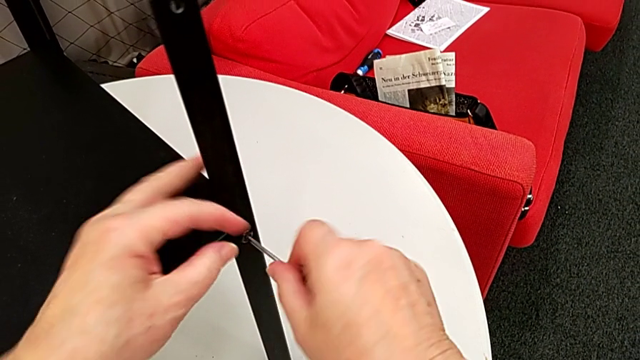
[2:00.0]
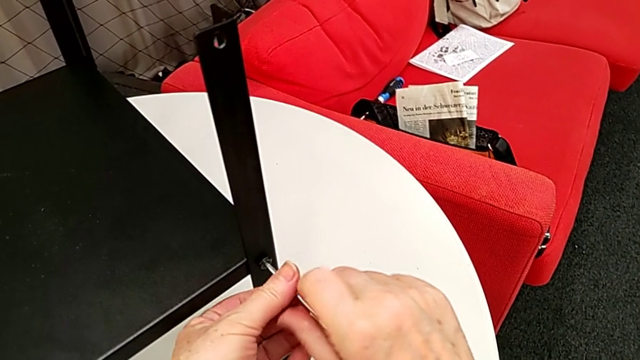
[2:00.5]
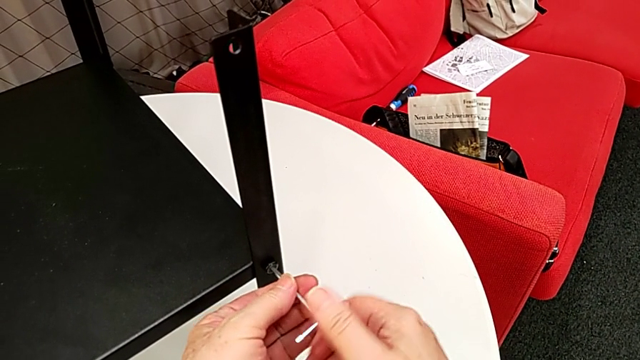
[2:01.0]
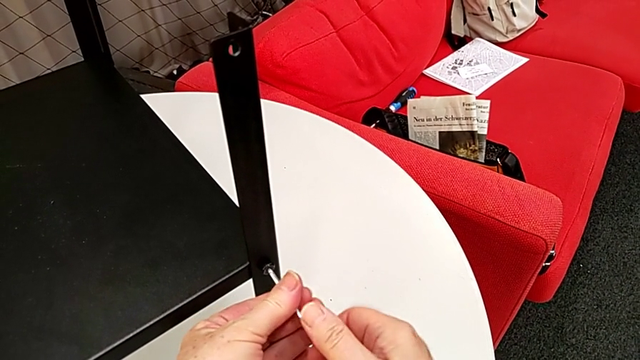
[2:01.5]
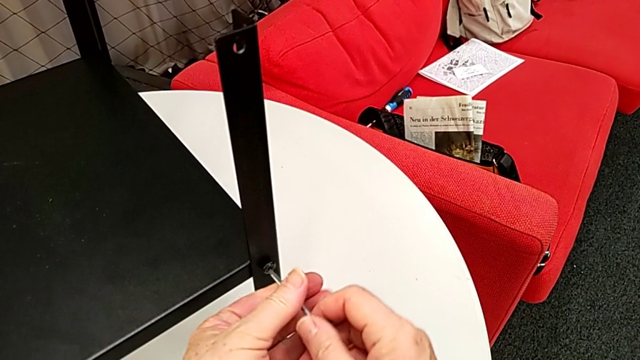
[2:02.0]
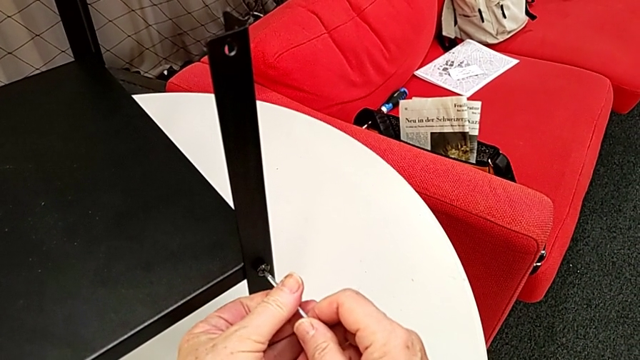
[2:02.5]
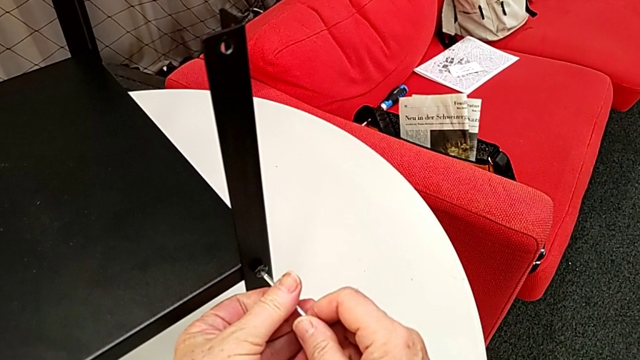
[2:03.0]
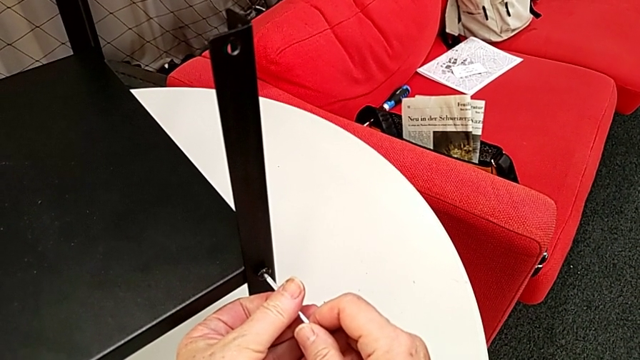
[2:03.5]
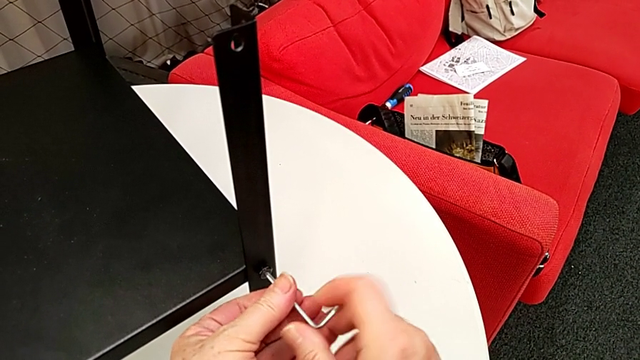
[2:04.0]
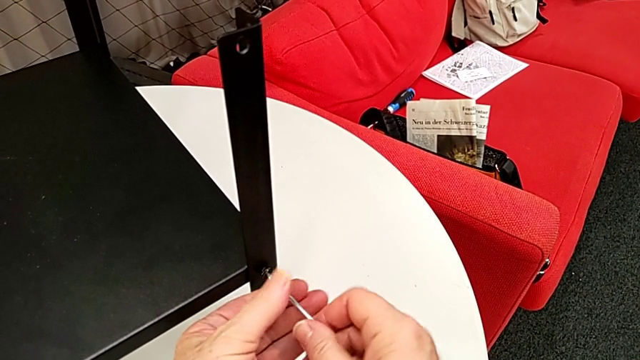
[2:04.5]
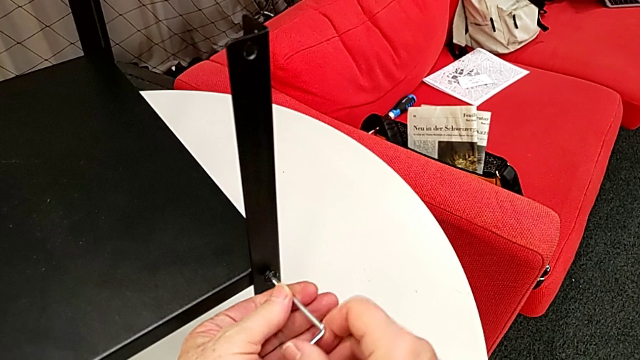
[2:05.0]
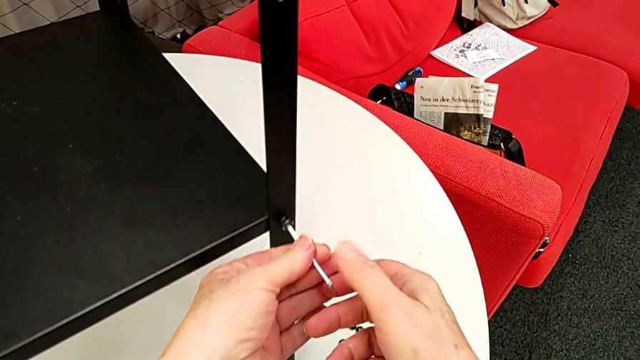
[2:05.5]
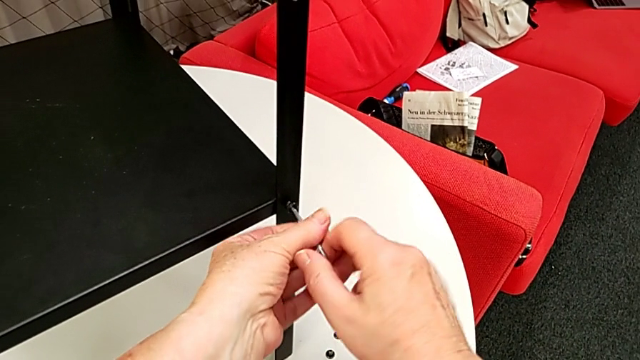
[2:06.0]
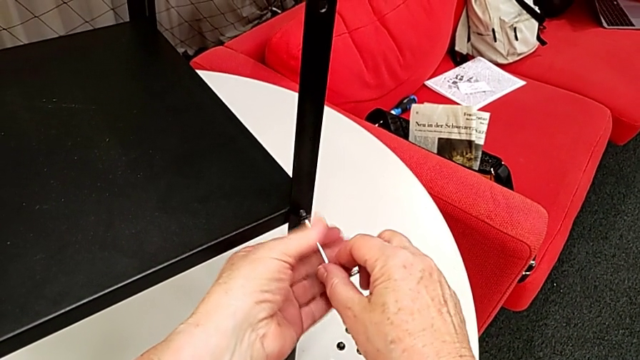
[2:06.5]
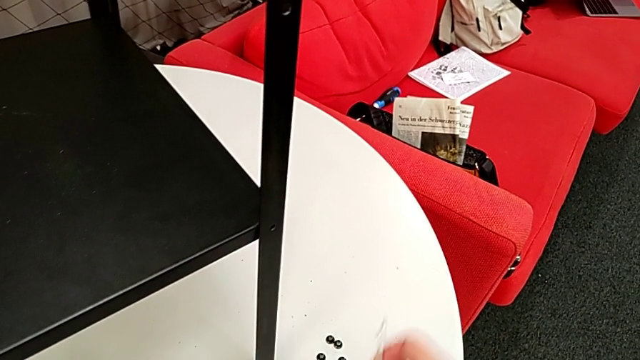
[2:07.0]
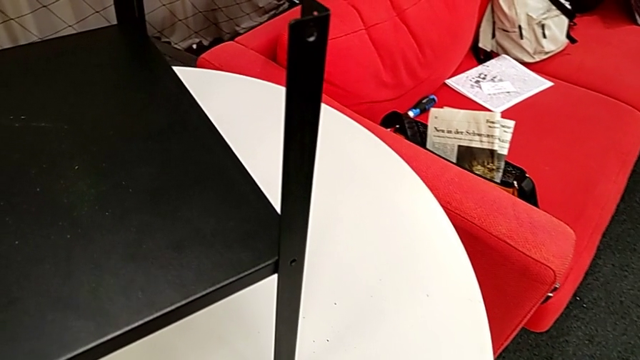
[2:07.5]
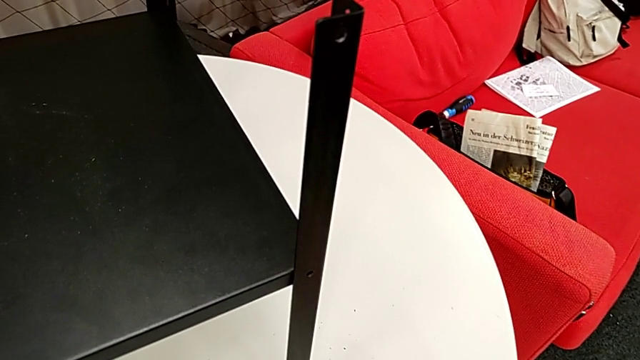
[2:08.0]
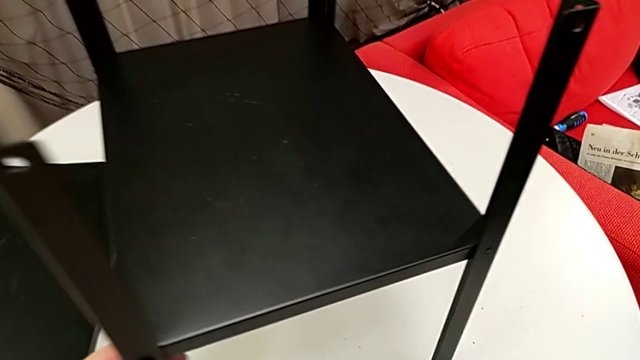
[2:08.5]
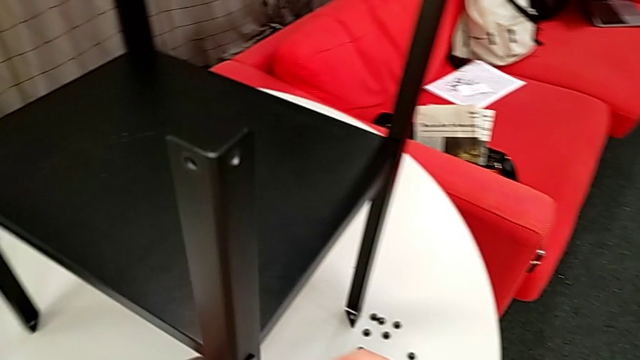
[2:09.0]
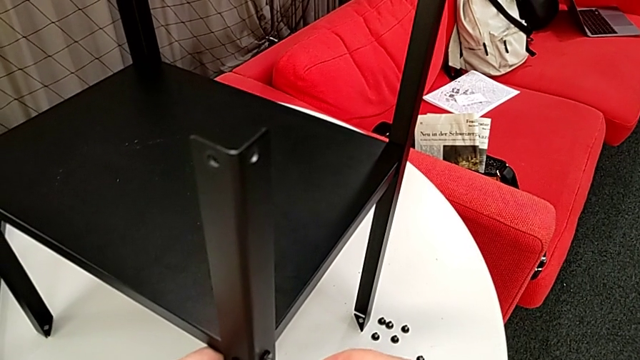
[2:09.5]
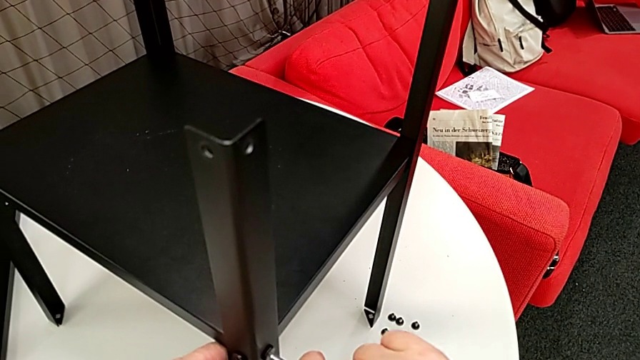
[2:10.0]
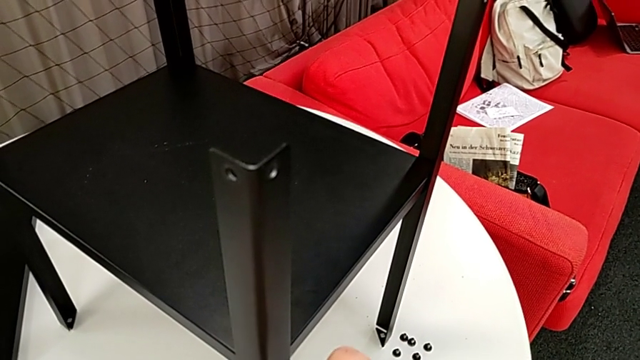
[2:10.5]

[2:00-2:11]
The camera wearer is disassembling some of the hex socket heads attached to the lower tray to disassemble the legs more easily. They unscrew the hex socket head, wrongly withdraw the Allen wrench, insert it, unscrew the hex socket head, withdraw the Allen wrench, disassemble the hex socket head, place it, rotate the nightstand and insert the Allen wrench.

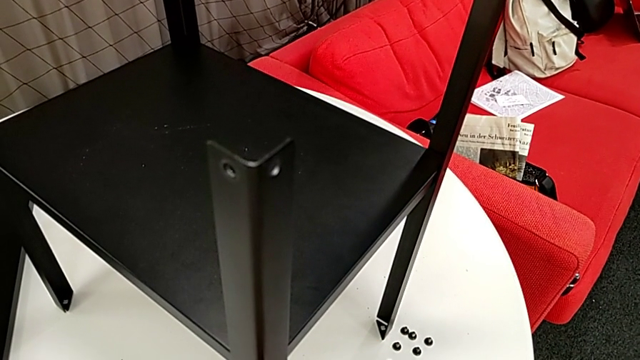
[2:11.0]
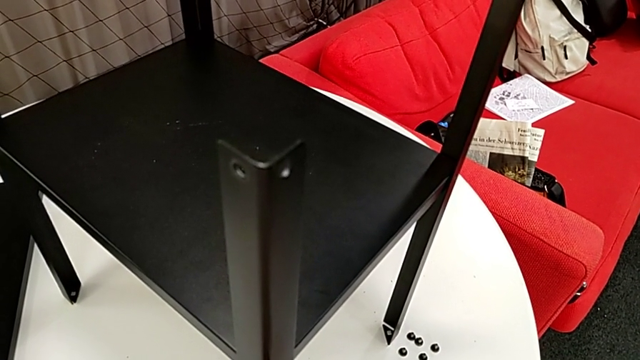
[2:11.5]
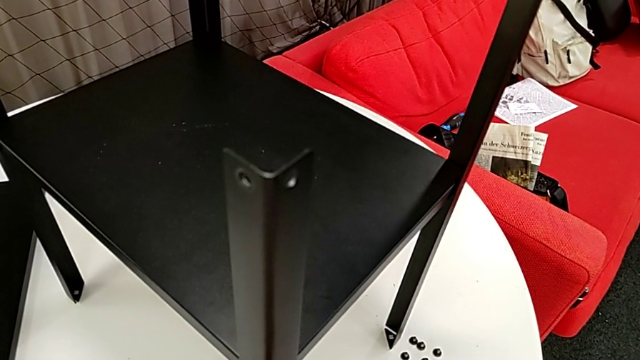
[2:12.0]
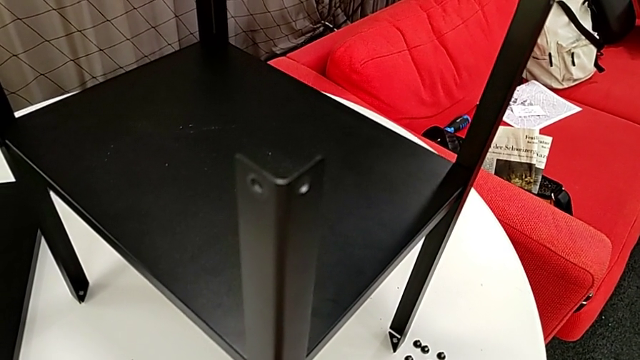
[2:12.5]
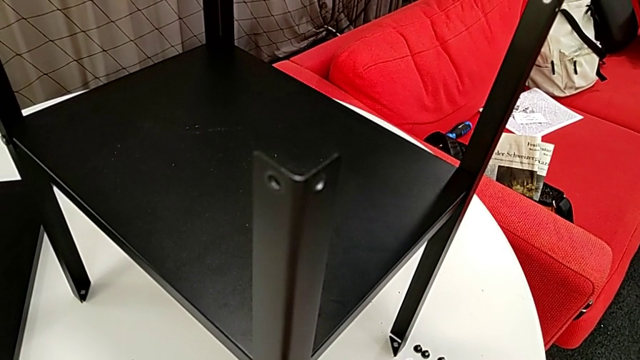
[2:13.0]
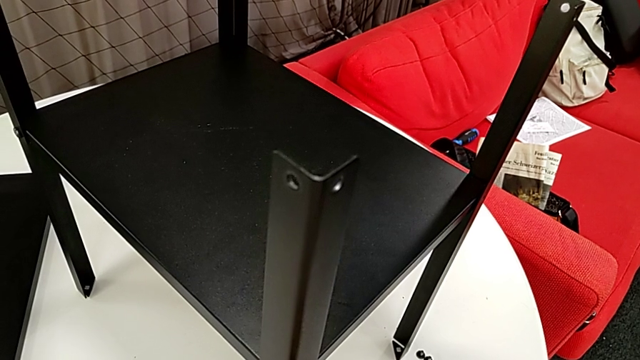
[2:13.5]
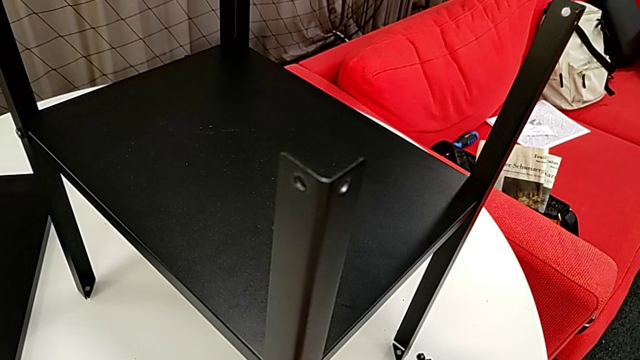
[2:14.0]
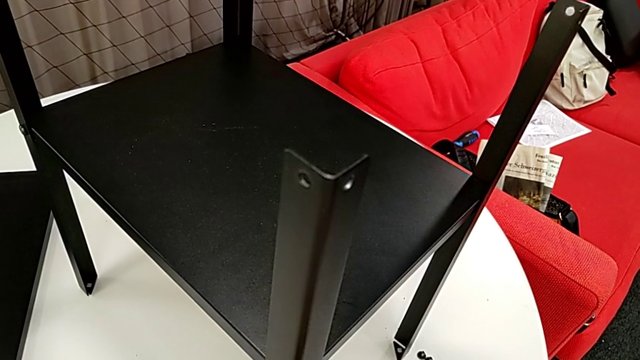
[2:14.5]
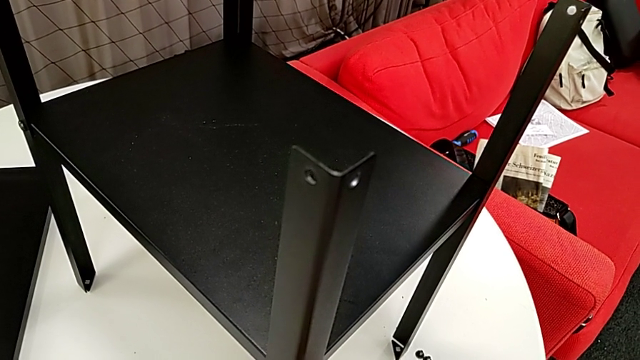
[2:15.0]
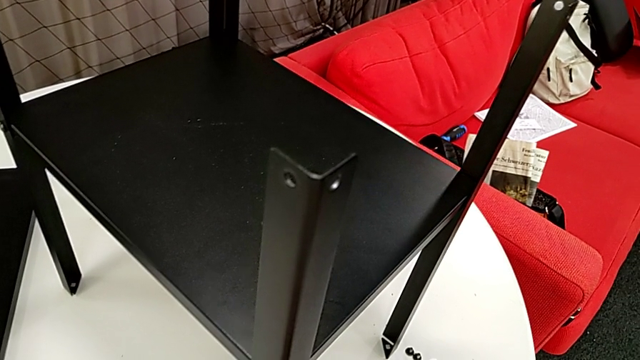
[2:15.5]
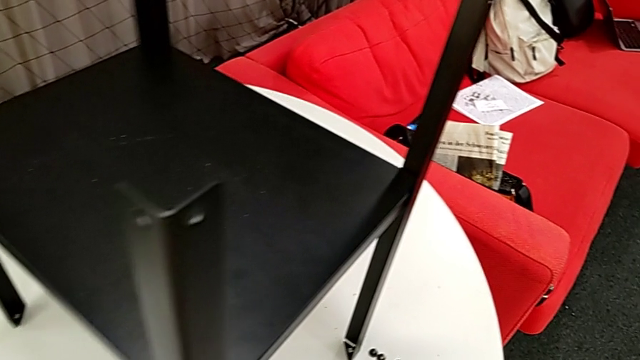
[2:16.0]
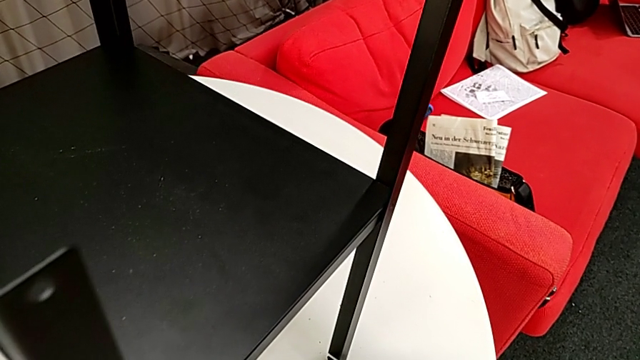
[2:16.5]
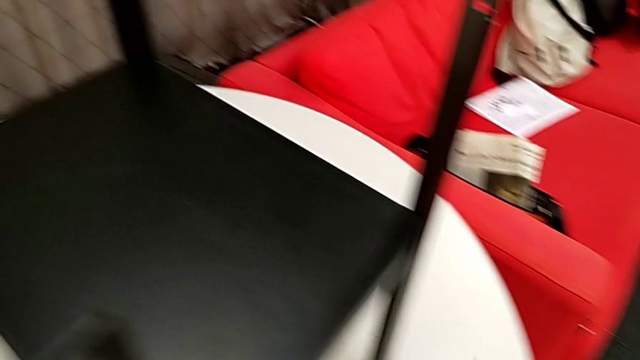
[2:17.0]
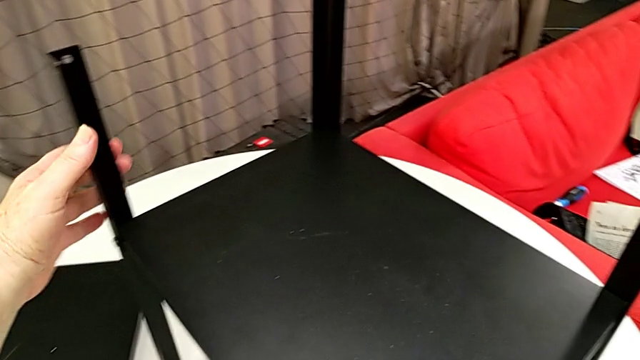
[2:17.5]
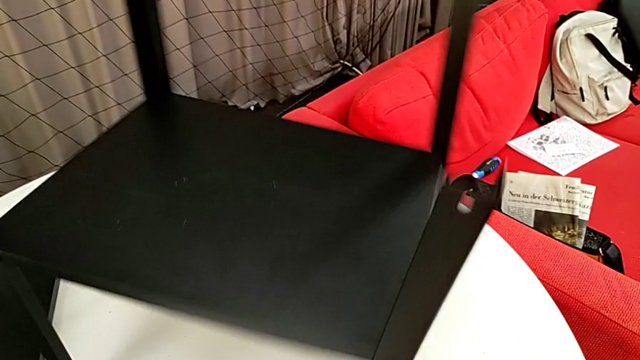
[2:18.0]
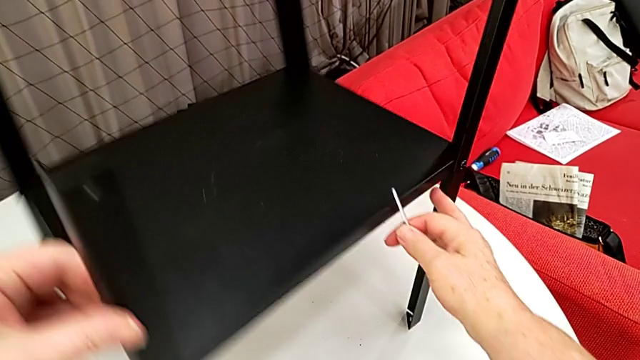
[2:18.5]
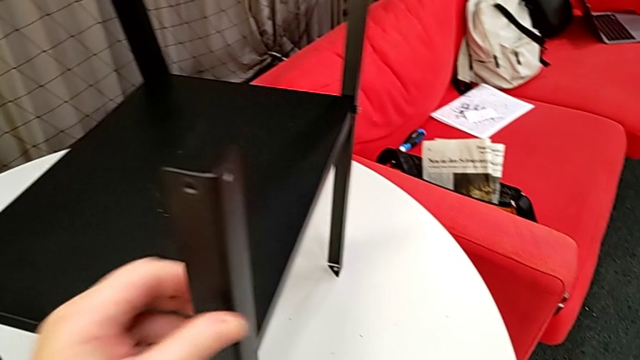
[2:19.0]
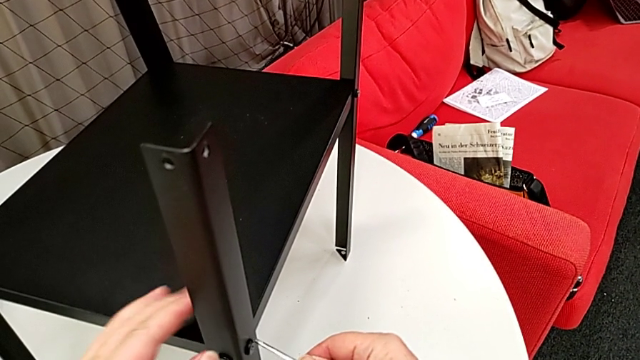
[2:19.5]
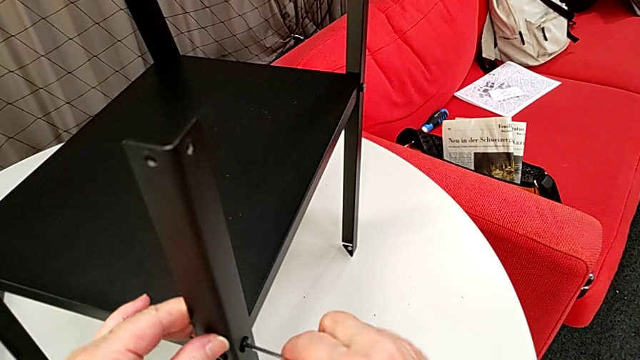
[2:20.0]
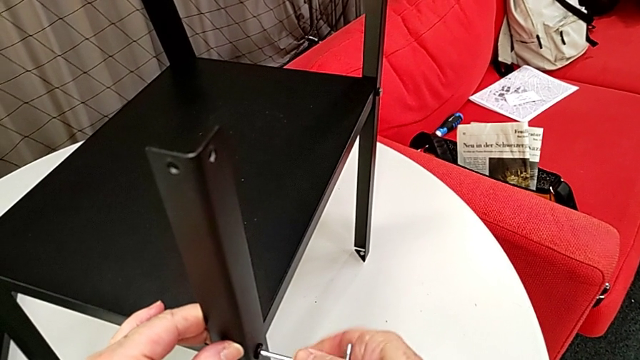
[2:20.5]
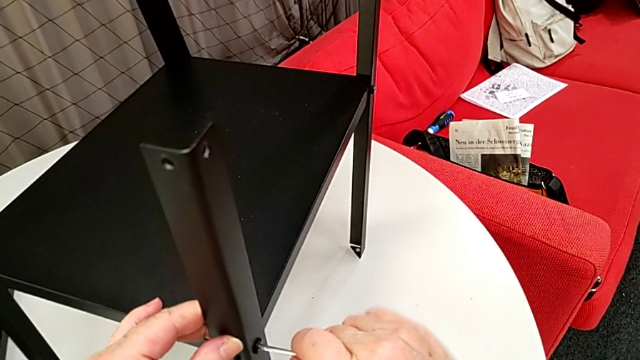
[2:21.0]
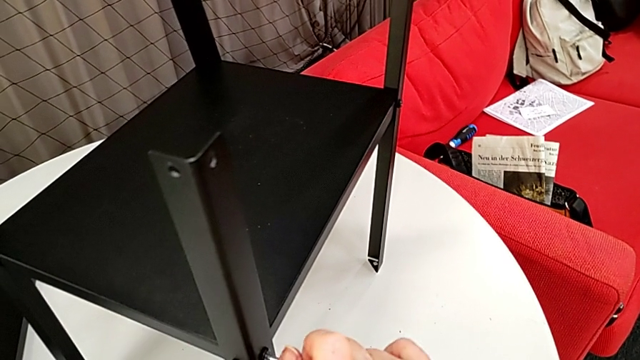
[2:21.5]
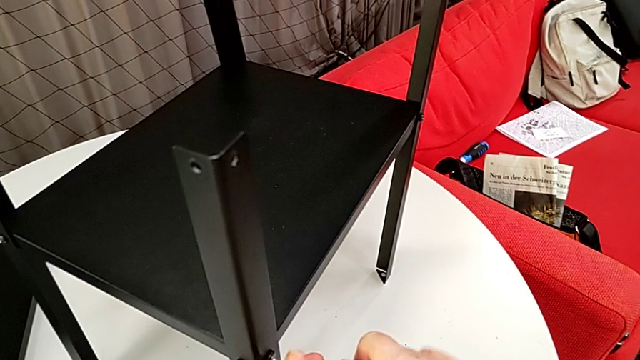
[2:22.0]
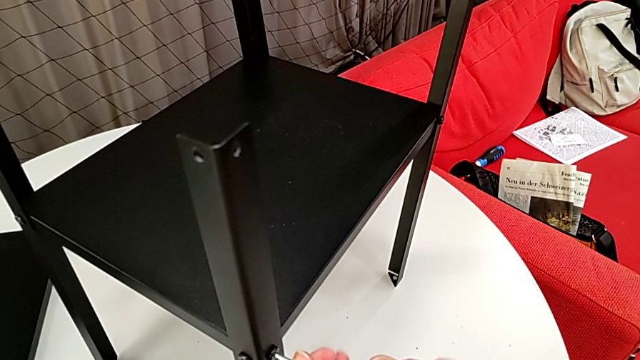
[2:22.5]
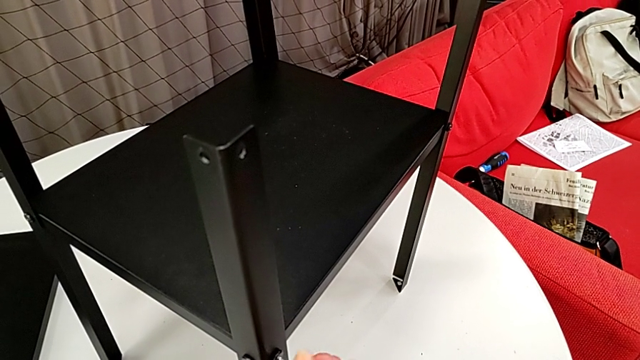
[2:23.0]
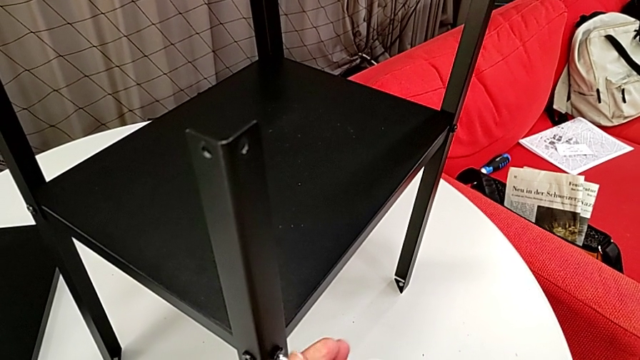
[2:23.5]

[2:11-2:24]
The camera wearer is disassembling some of the hex socket heads attached to the lower tray to disassemble the legs more easily. They unscrew the hex socket head, place it, rotate the nightstand, insert the Allen wrench and begin to unscrew the hex socket head.
